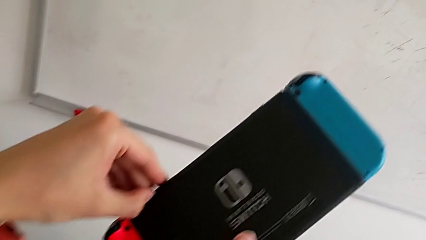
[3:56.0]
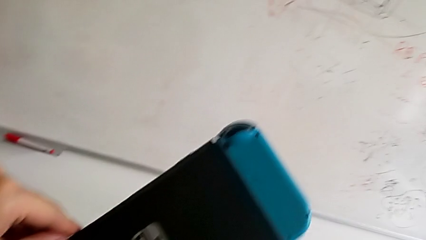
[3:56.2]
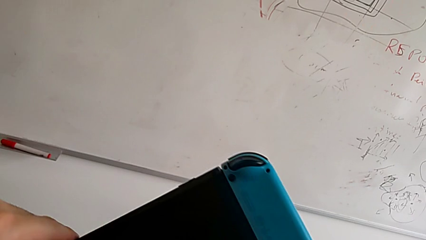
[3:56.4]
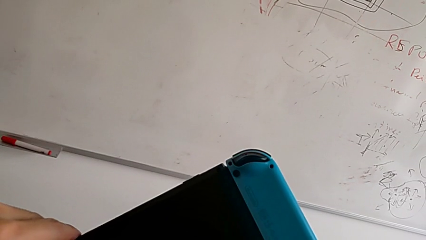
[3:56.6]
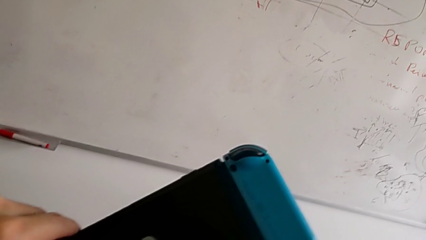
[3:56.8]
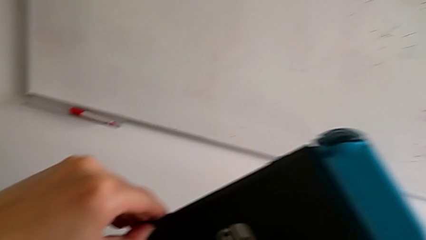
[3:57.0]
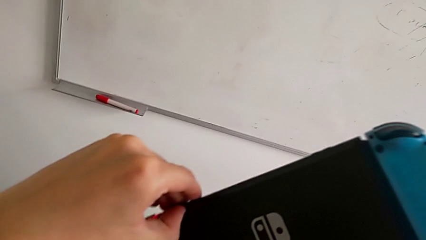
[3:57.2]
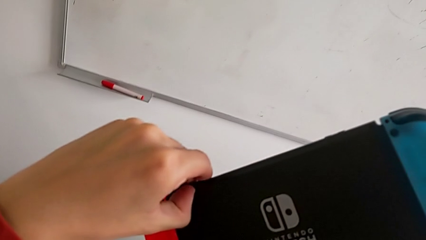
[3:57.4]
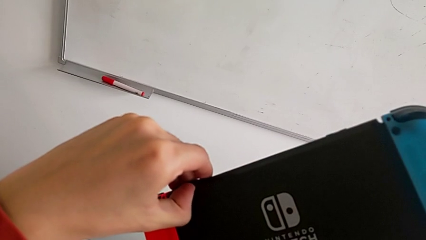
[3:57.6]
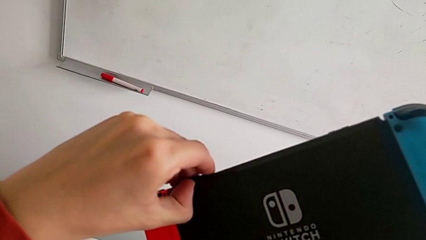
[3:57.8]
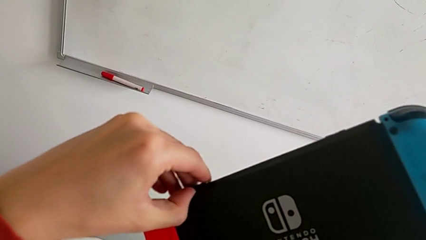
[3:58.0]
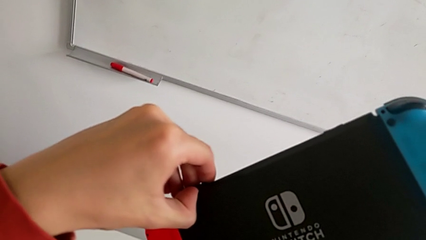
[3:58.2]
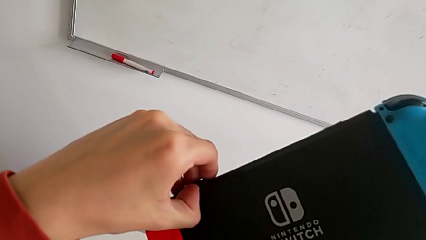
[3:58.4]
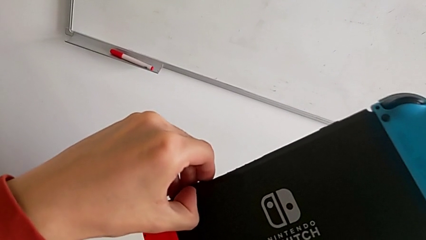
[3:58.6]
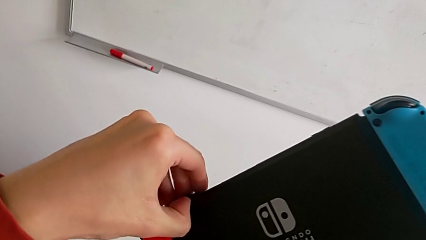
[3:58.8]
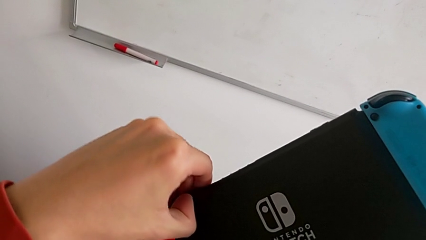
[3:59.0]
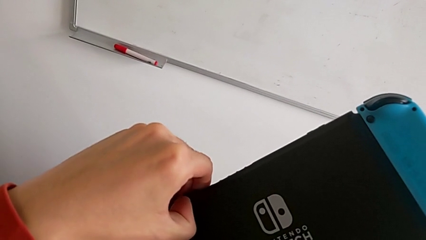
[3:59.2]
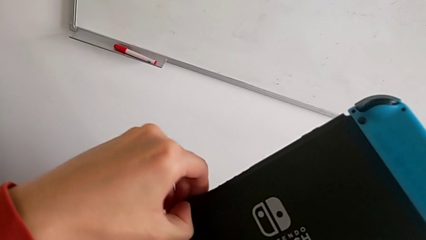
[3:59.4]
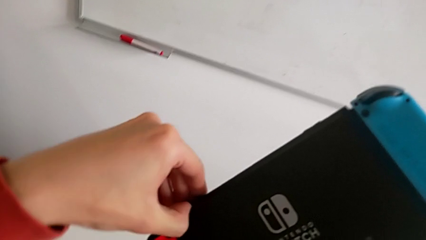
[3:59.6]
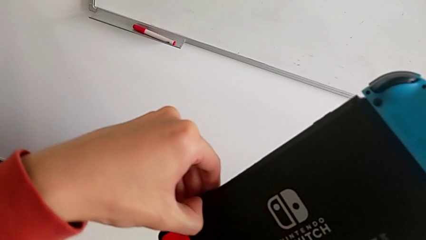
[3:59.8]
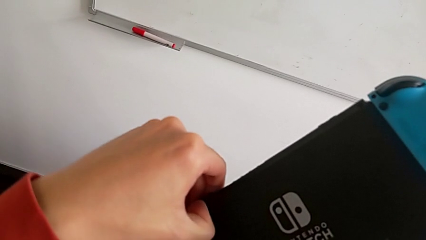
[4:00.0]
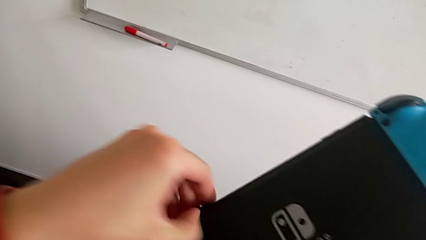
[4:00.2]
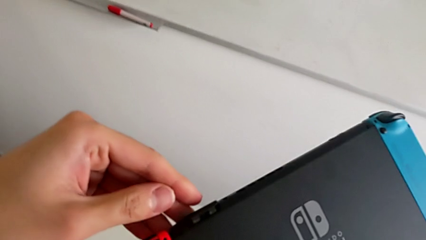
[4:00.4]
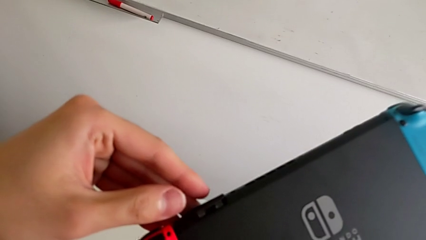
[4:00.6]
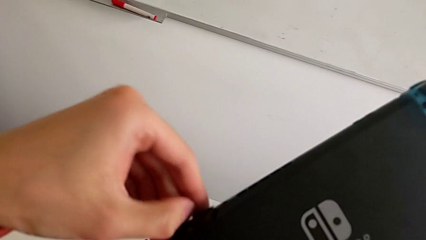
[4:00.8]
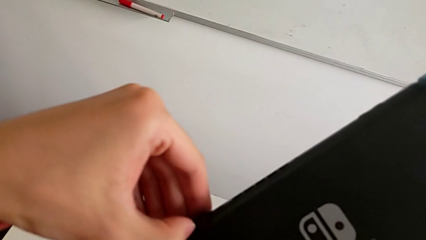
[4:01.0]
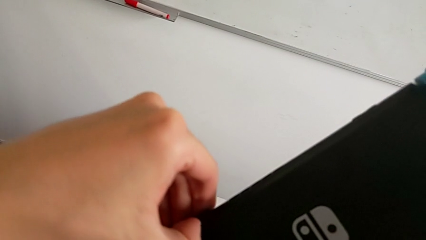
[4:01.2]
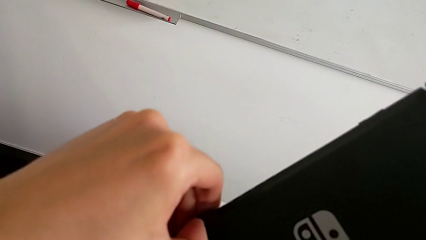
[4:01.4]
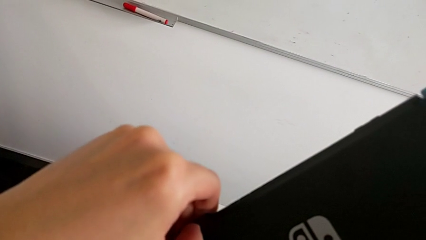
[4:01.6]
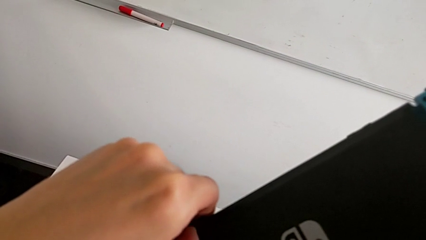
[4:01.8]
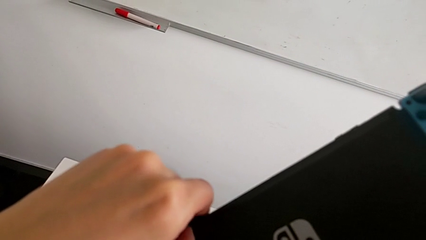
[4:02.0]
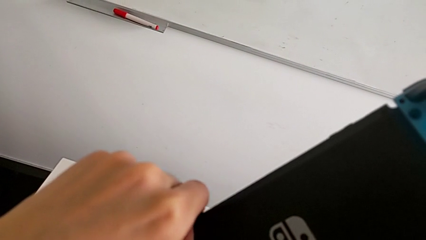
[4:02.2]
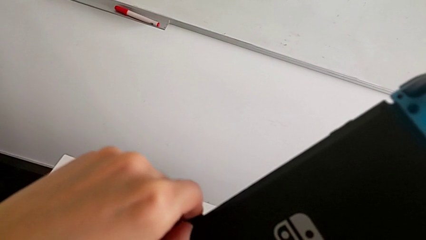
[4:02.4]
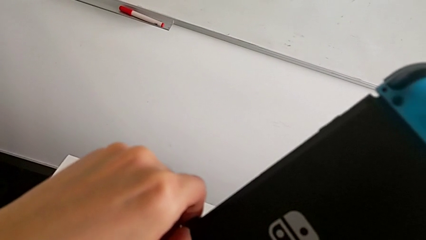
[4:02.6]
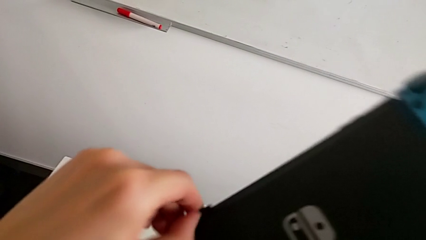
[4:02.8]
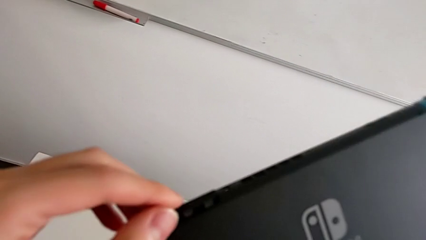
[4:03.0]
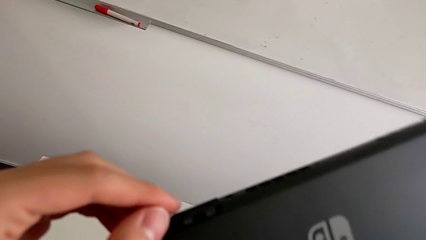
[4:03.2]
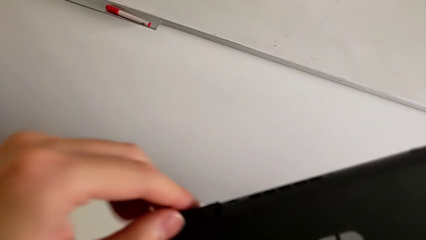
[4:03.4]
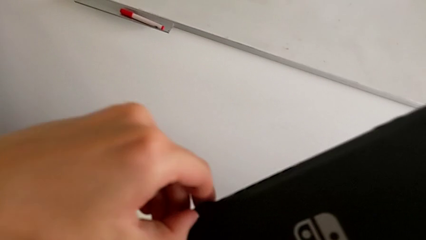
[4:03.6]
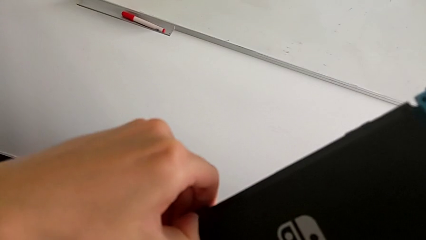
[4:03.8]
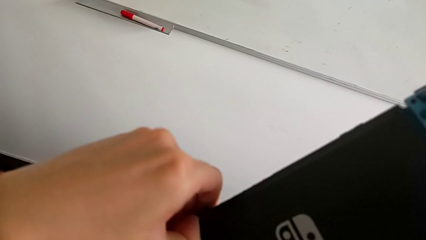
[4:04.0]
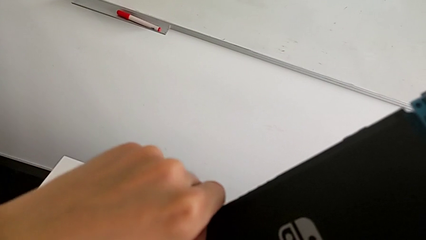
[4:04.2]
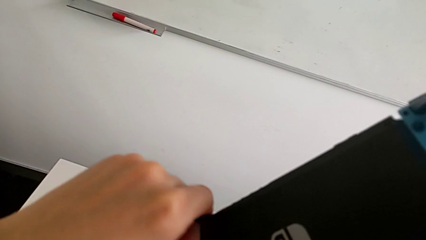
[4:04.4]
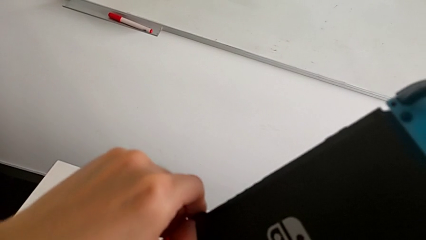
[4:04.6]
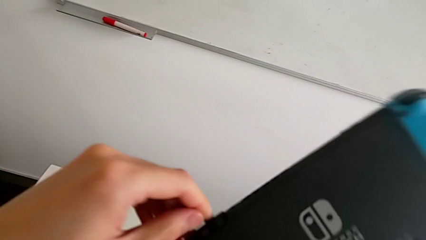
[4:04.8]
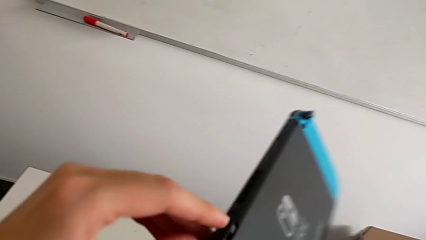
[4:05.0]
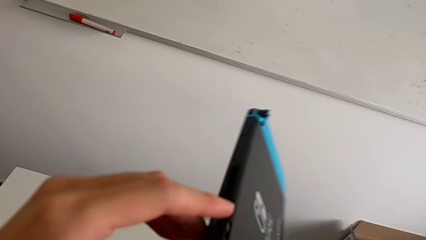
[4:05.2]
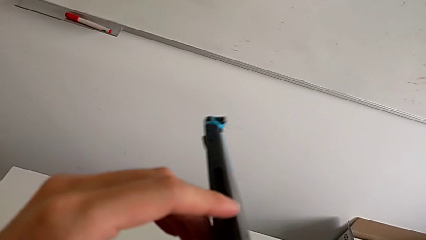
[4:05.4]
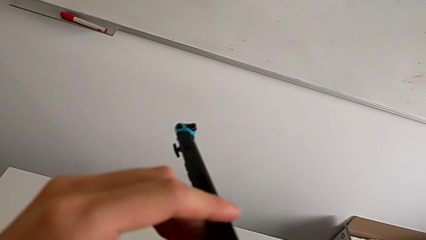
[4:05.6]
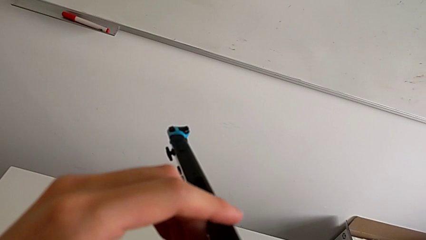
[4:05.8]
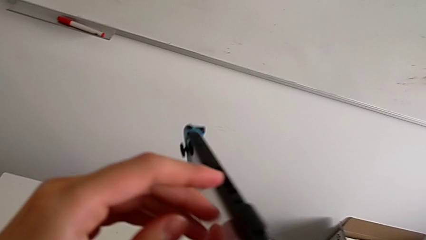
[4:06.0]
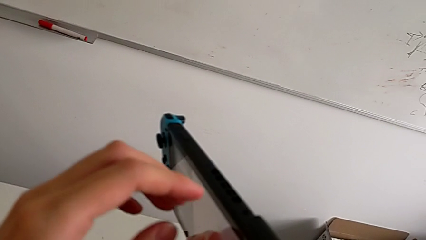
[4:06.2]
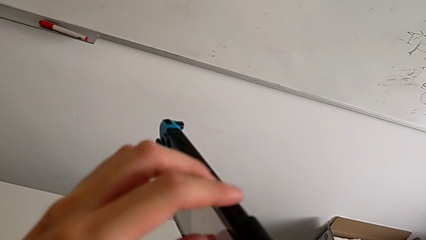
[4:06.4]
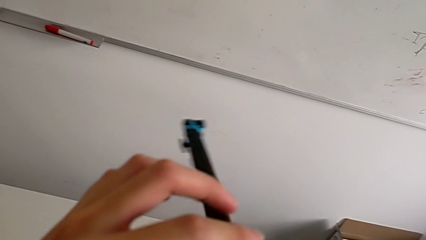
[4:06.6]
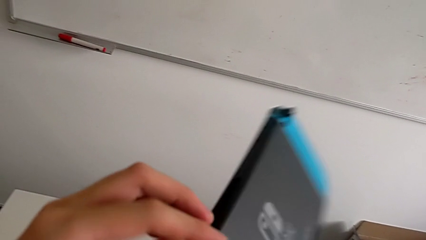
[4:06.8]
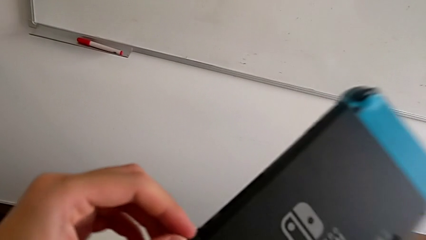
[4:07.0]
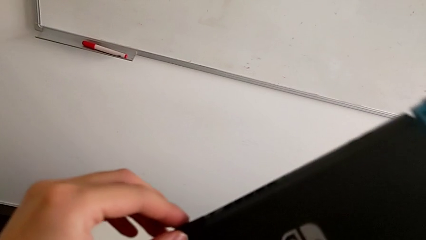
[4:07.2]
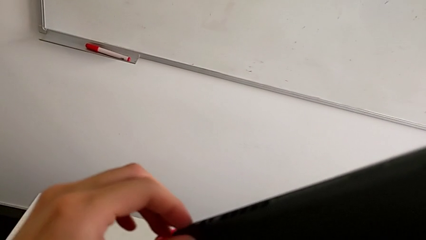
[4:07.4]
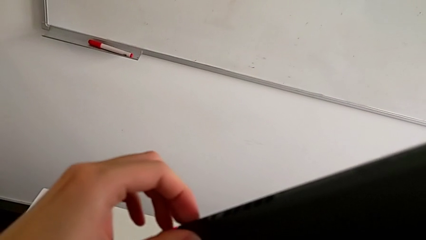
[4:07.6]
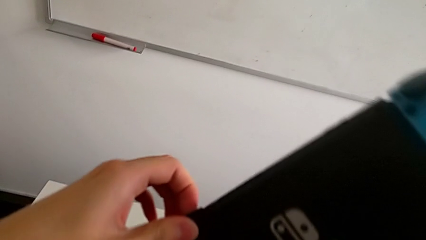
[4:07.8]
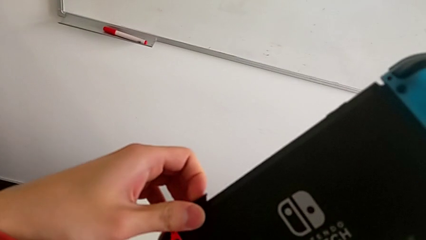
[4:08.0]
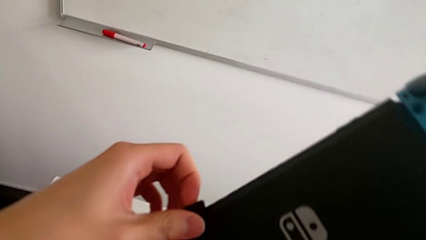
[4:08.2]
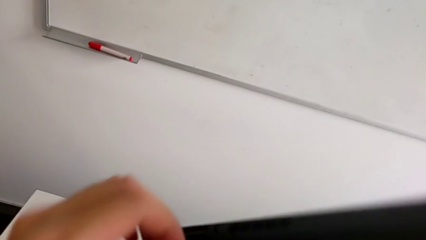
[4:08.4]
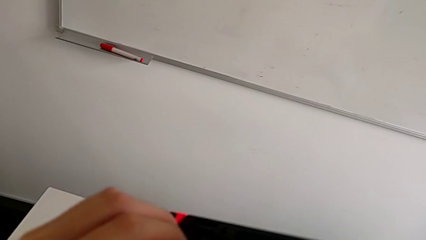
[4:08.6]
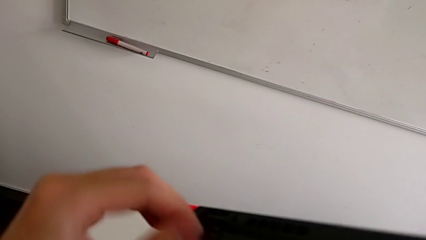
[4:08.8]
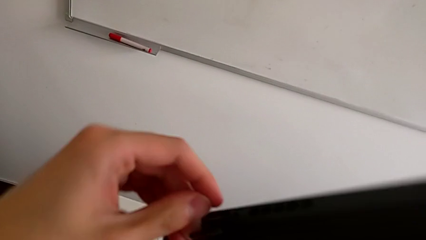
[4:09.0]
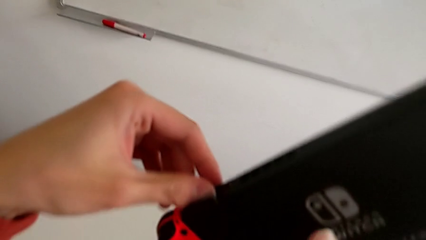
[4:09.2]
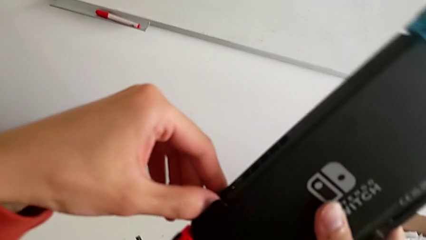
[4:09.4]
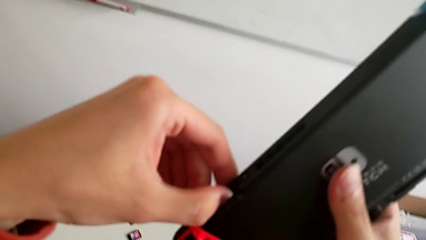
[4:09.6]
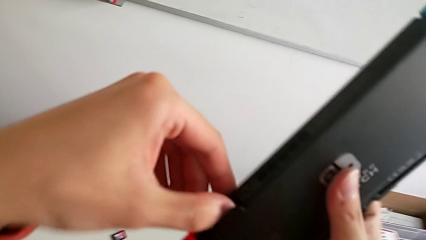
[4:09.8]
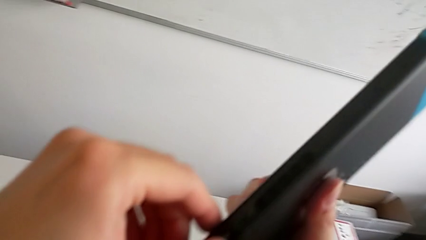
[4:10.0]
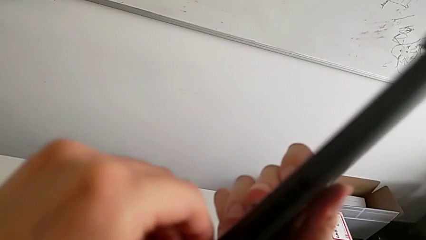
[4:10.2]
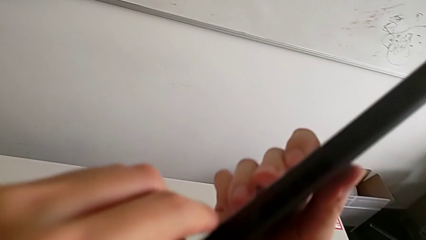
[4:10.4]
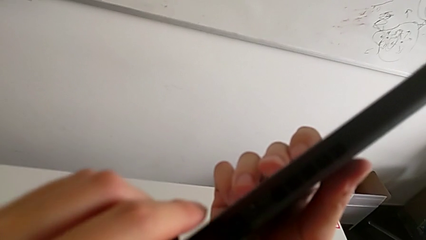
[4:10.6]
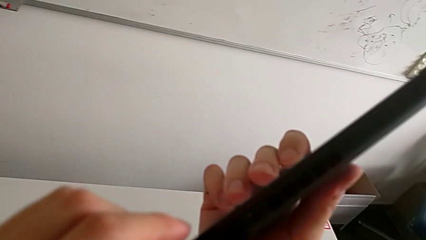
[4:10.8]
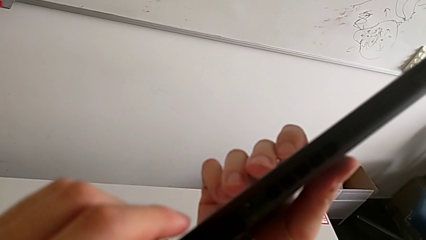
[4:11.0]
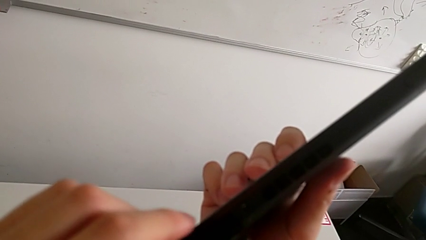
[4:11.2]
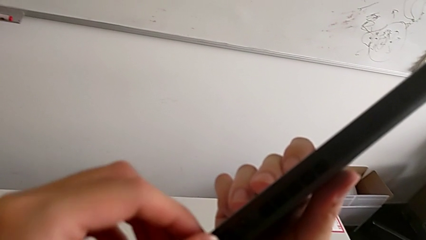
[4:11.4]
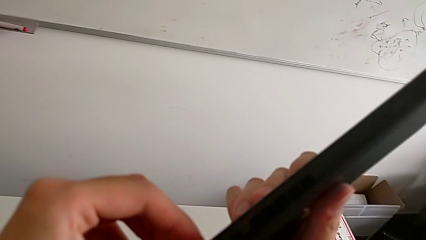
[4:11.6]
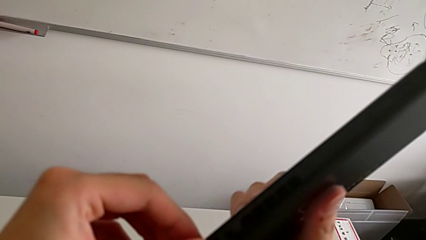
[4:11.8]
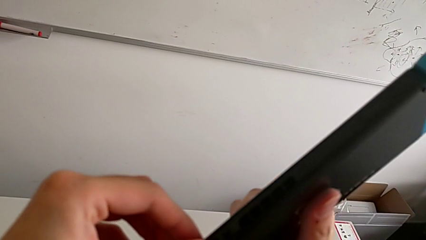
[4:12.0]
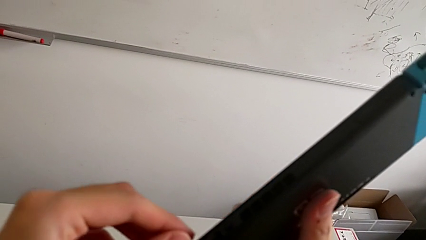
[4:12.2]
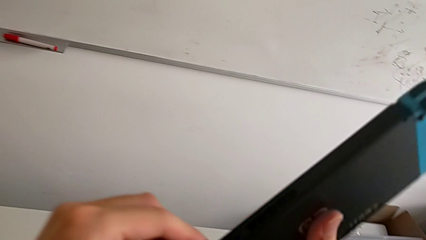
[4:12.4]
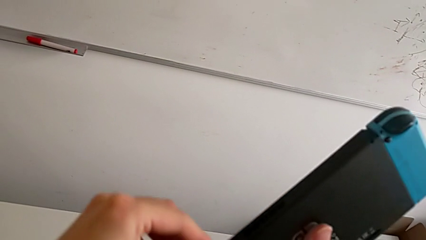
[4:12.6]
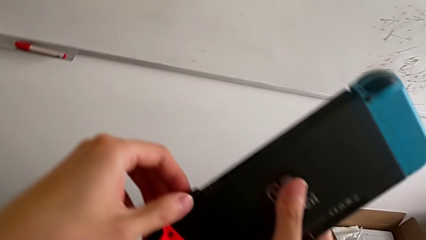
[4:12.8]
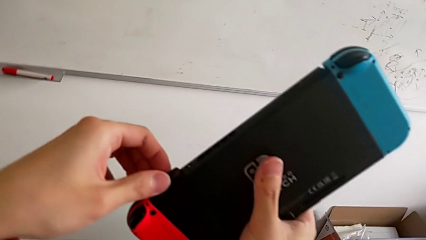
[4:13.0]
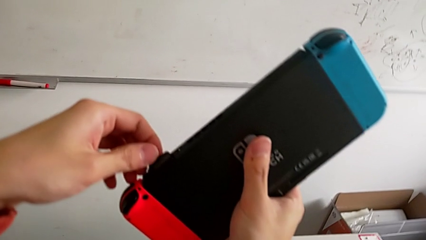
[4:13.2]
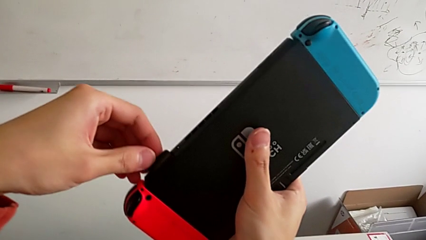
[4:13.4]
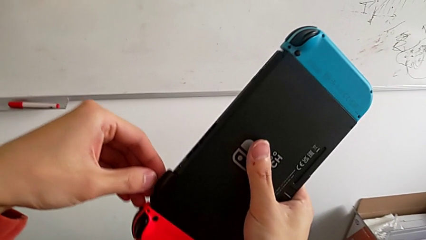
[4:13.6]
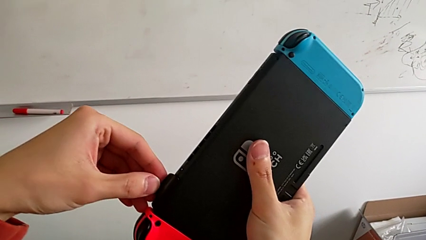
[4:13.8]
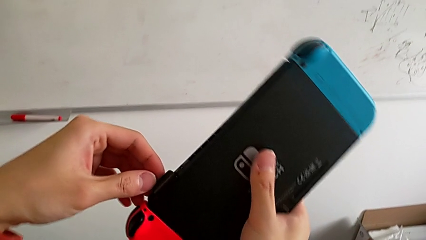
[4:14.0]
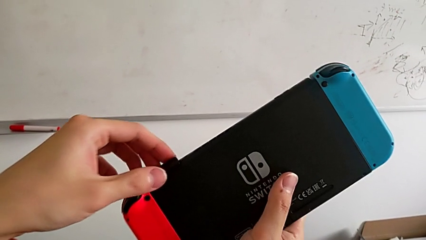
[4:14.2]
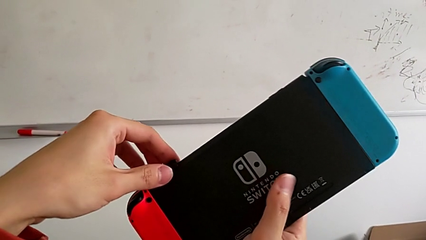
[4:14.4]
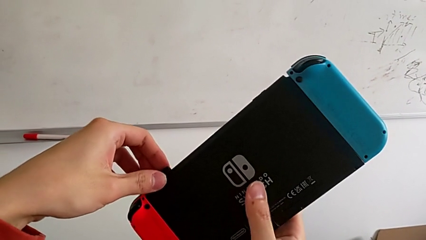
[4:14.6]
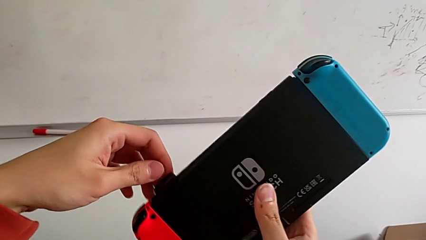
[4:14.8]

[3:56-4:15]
The camera wearer is changing the game card. They keep withdrawing the bottom SD card.
